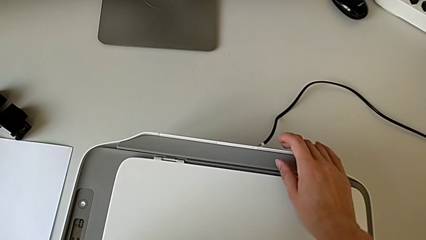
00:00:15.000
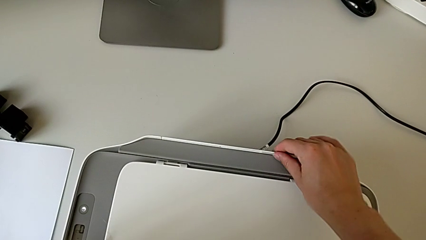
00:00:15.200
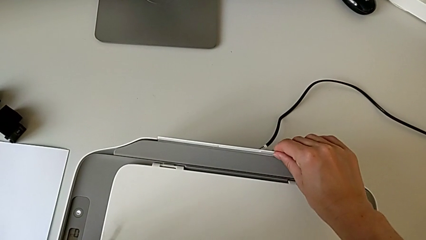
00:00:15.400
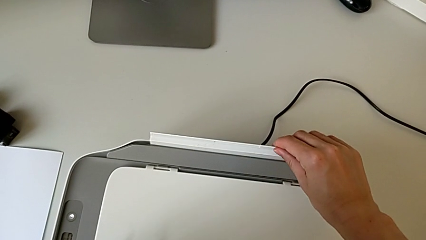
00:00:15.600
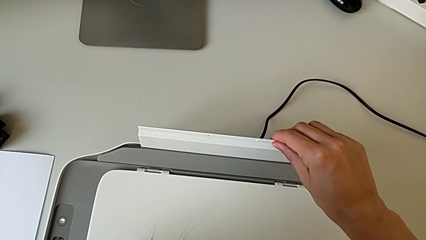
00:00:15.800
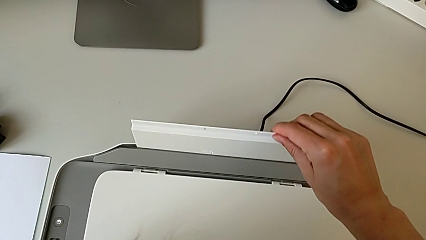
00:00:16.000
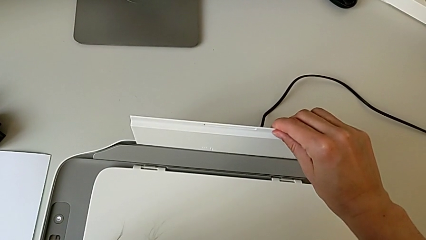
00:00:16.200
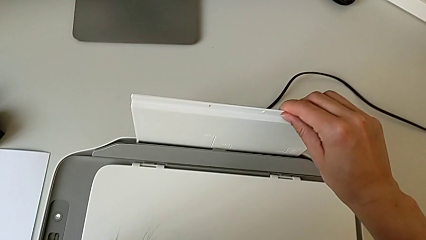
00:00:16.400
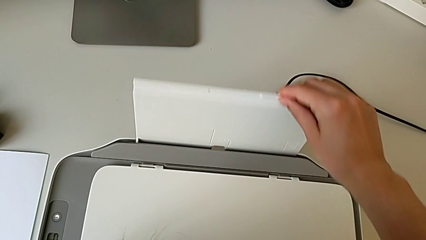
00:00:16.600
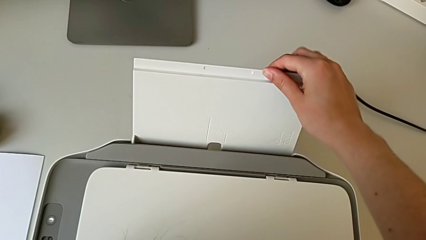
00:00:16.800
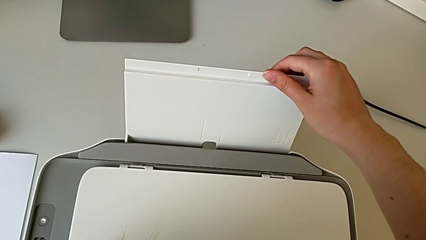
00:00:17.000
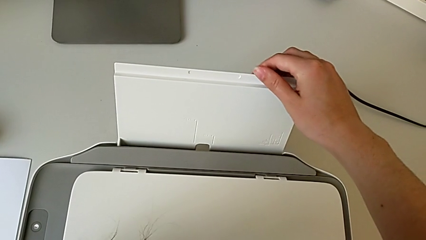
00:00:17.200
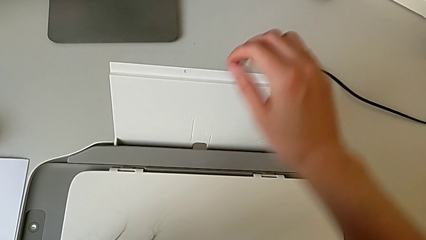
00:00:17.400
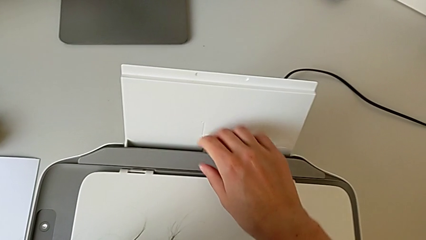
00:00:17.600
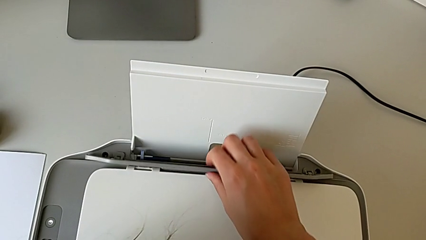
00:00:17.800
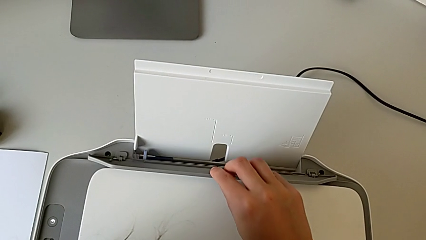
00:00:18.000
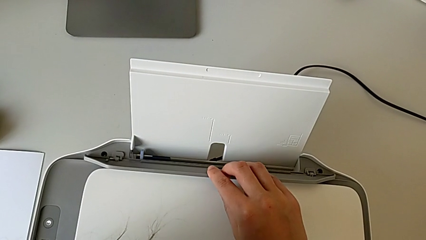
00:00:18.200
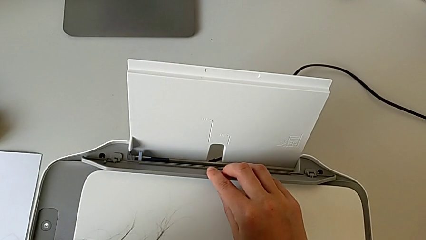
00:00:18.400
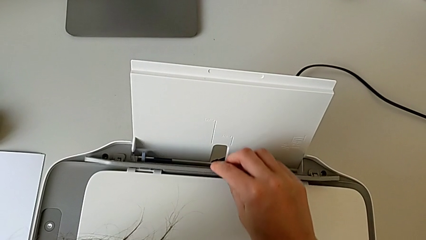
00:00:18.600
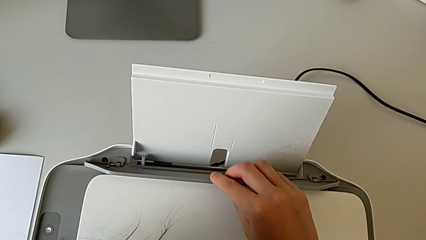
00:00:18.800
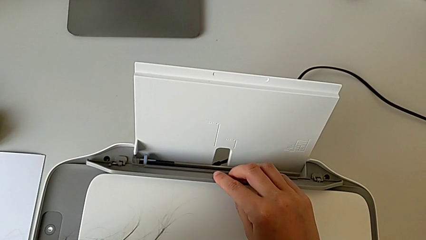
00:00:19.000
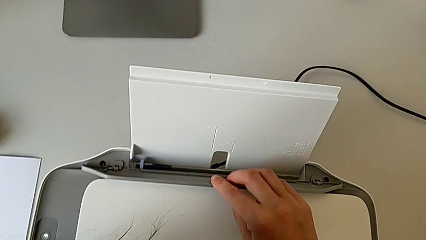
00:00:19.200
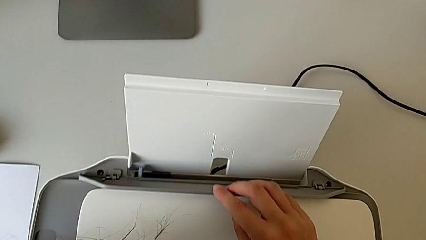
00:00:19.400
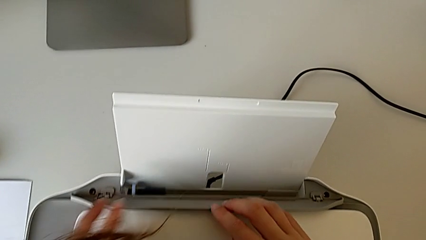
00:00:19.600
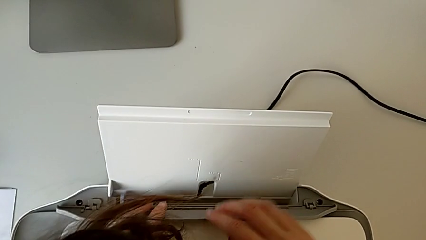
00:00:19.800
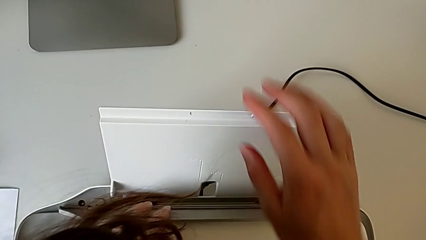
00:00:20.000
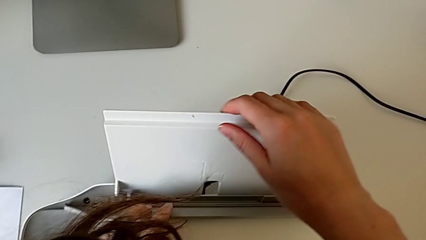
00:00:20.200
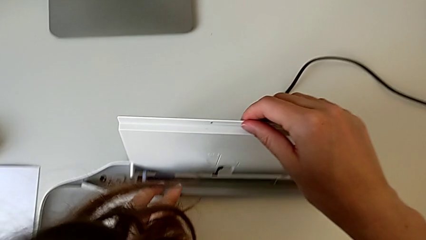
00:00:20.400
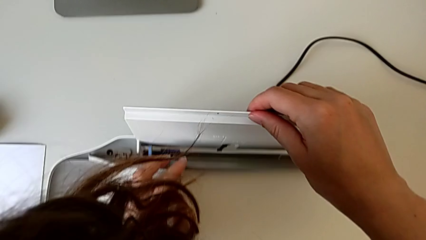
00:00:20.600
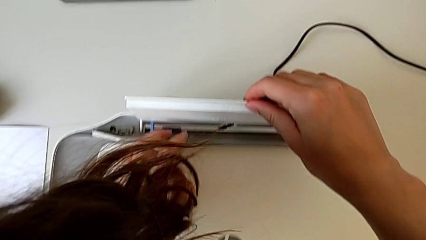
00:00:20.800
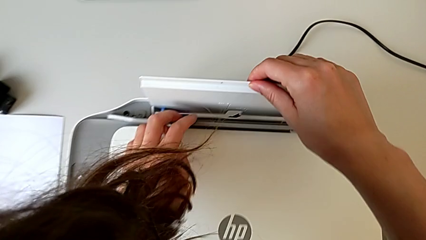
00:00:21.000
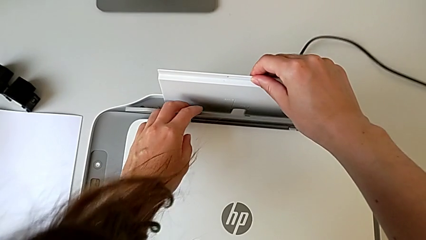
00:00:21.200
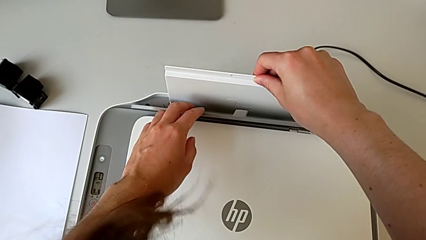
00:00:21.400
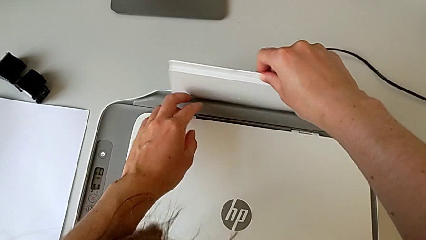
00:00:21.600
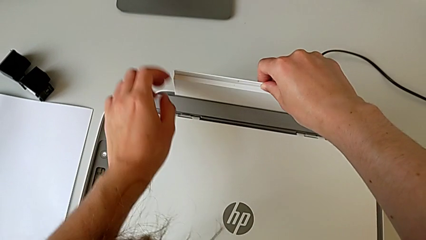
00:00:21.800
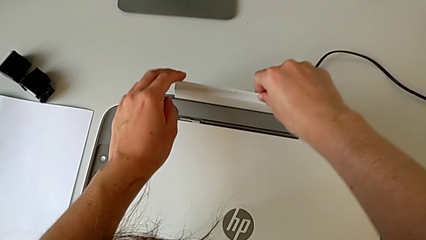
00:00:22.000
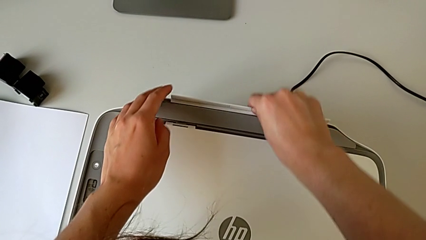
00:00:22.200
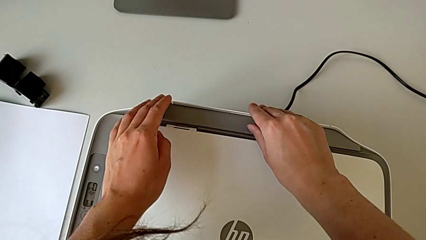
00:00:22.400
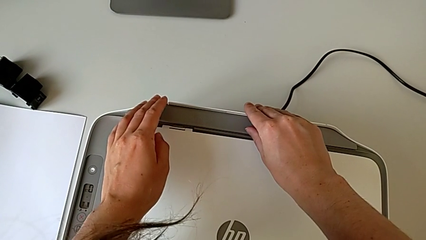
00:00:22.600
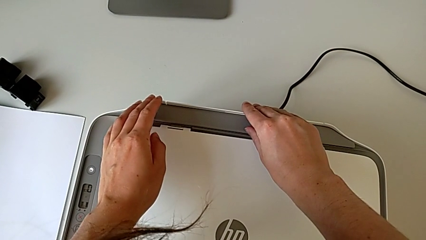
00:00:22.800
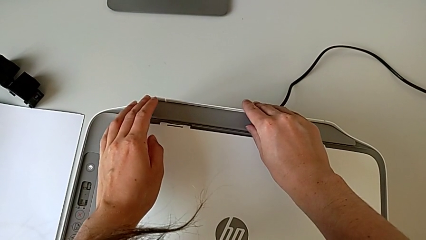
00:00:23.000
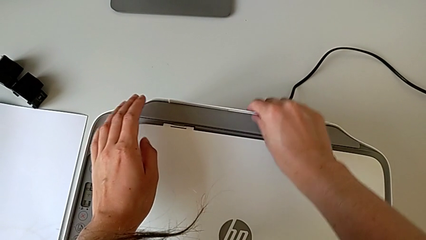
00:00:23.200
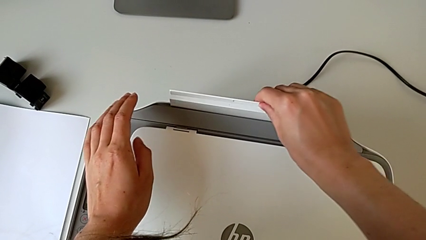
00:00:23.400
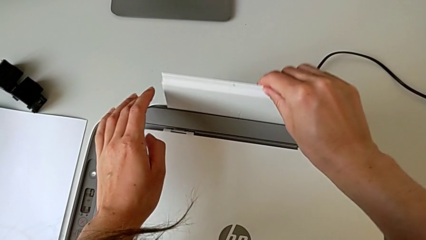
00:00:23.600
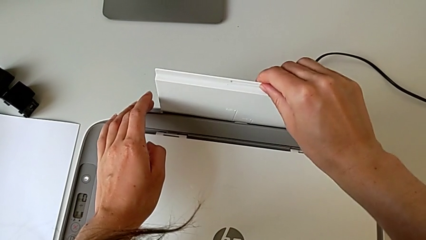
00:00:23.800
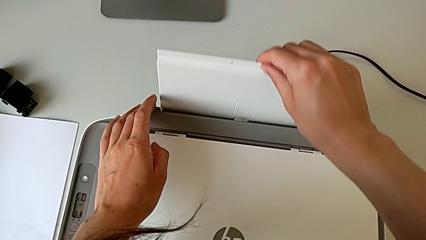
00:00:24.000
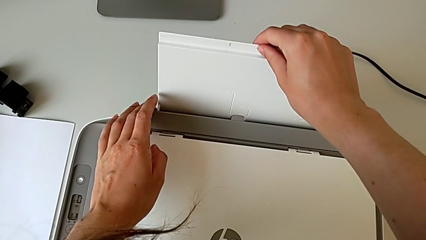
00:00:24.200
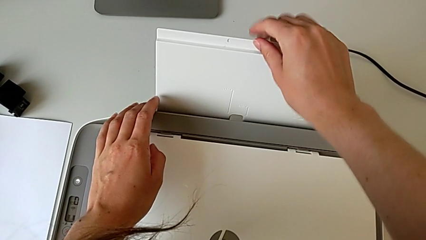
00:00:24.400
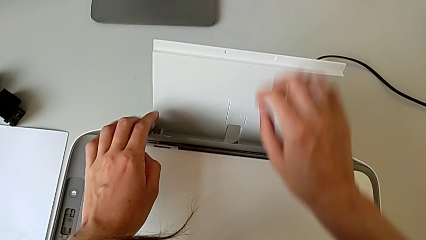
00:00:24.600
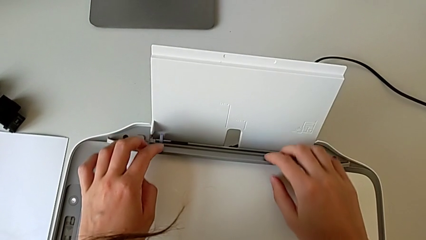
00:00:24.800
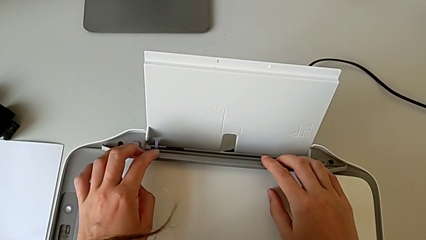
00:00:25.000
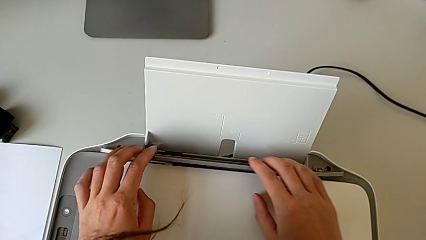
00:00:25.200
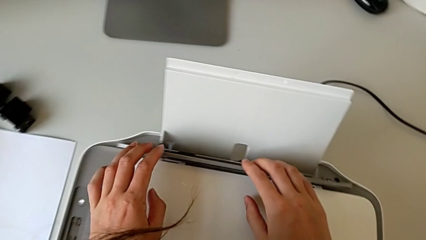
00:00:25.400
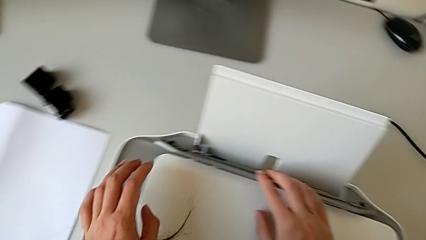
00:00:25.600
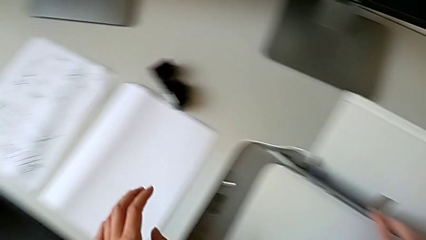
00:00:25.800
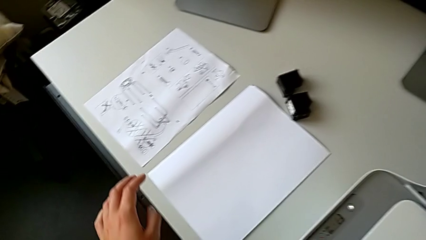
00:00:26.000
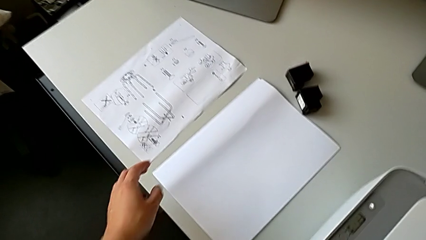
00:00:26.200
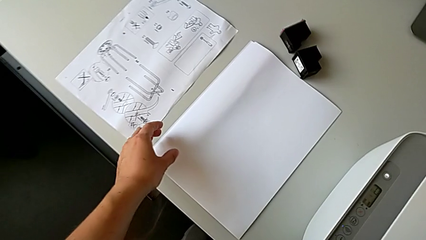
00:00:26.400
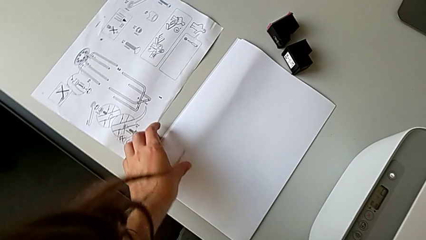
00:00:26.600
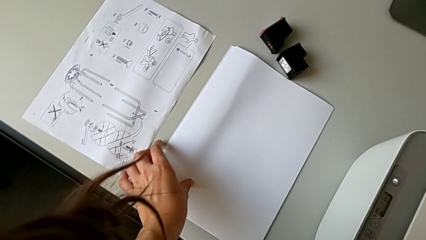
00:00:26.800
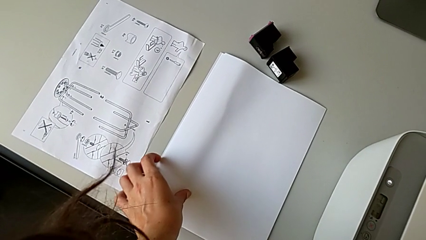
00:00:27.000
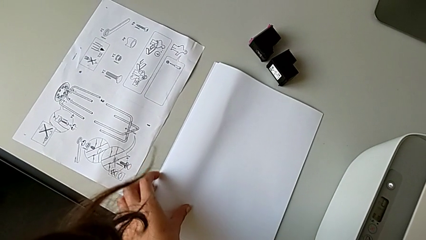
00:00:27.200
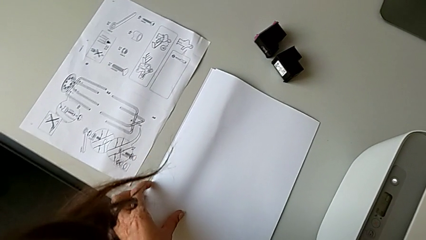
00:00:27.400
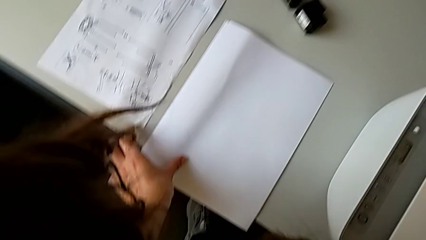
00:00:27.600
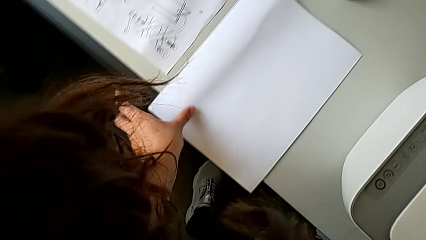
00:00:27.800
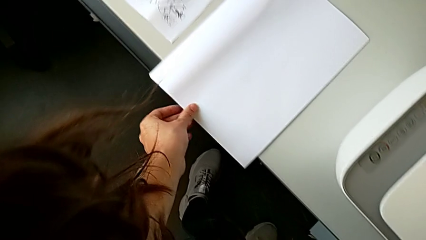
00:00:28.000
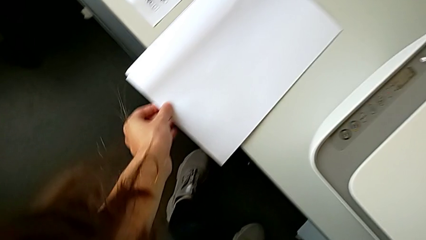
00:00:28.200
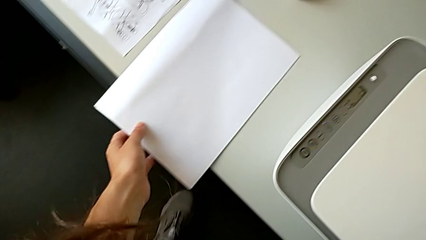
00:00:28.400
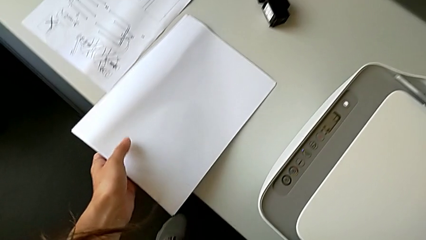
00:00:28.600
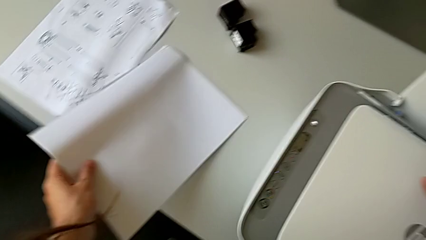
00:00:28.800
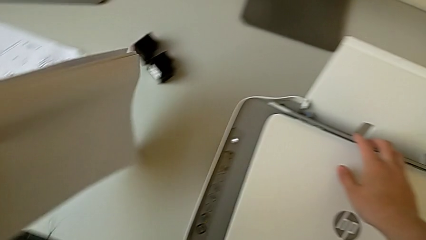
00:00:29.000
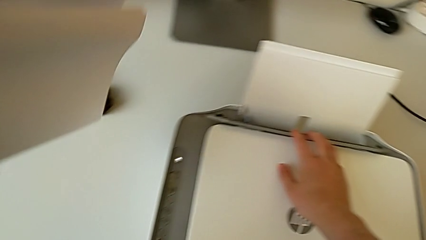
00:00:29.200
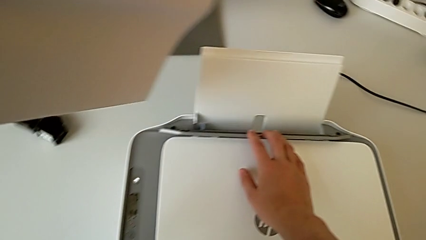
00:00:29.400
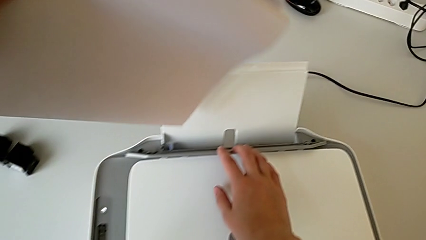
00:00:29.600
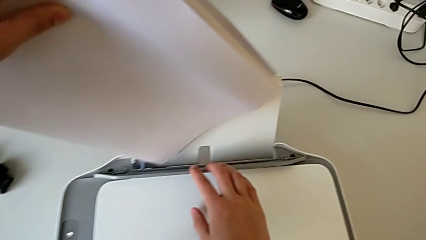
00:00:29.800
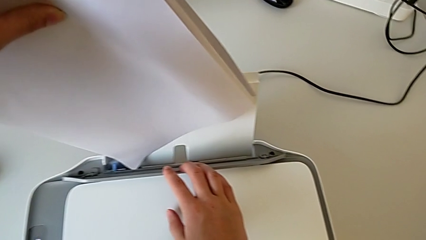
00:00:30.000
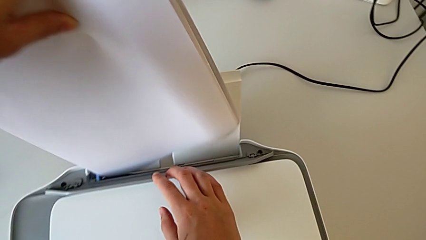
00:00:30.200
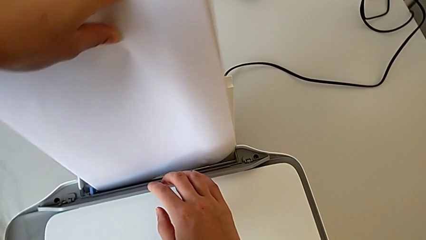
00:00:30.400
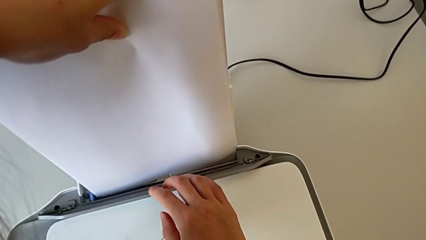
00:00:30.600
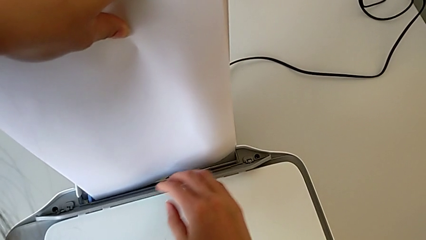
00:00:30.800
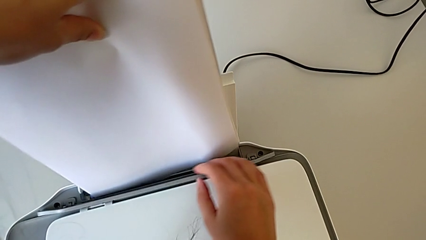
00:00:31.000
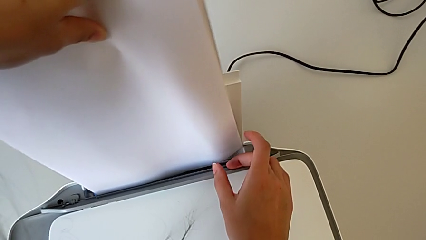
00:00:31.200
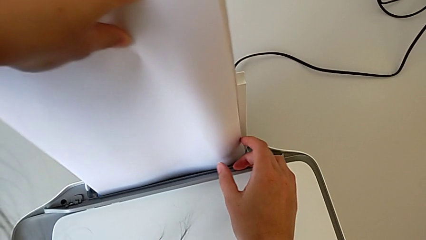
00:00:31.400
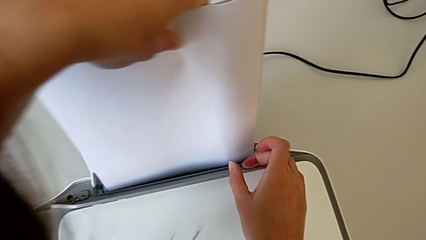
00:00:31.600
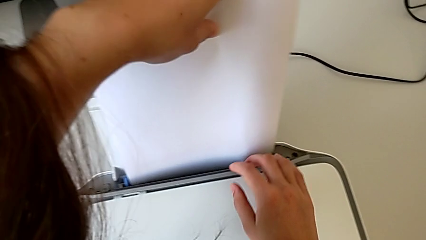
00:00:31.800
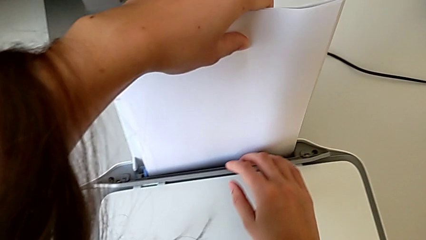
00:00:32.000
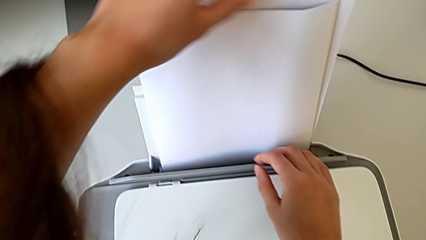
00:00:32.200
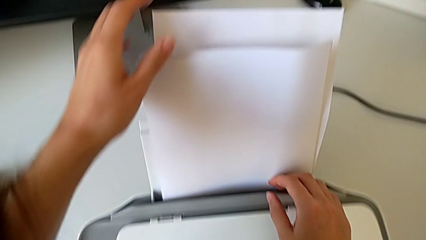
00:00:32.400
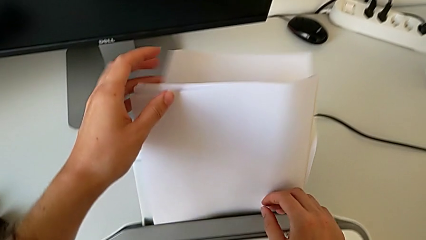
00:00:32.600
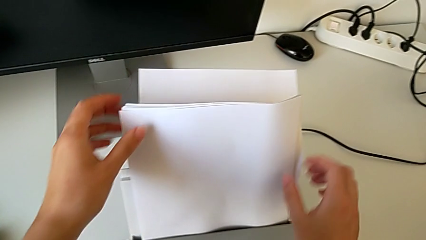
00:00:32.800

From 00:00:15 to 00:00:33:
The camera wearer is inserting the paper stand. They pull the paper tray, hold it, close it, pull it, grab it, grab the paper stack and insert it.
